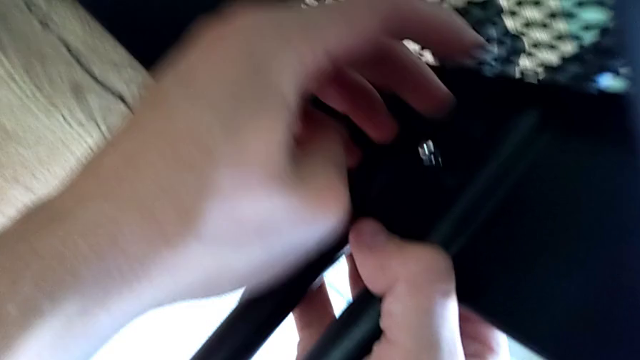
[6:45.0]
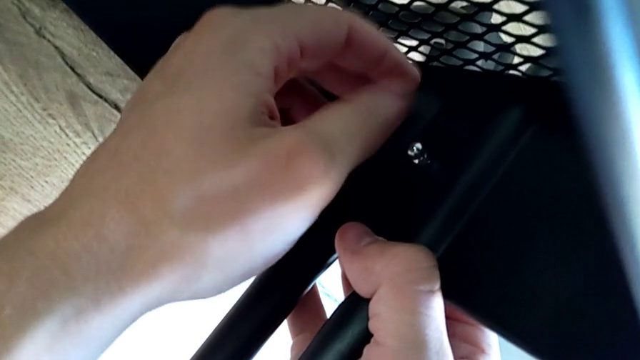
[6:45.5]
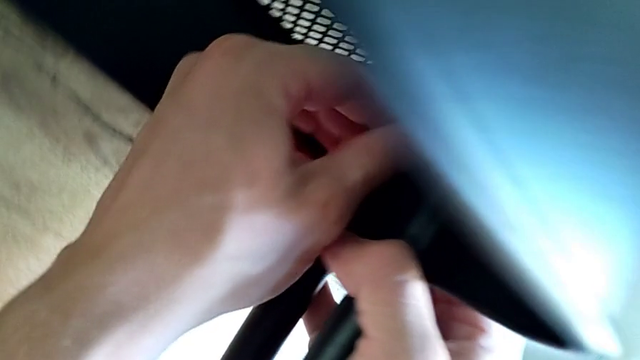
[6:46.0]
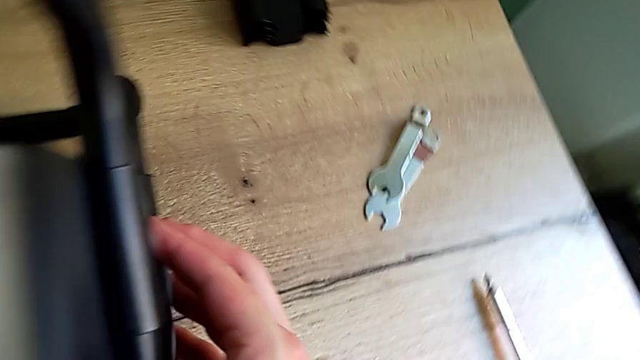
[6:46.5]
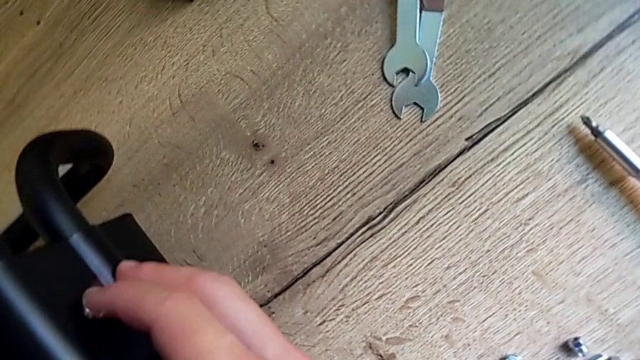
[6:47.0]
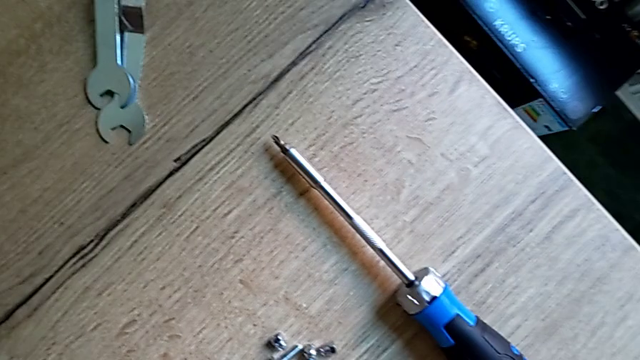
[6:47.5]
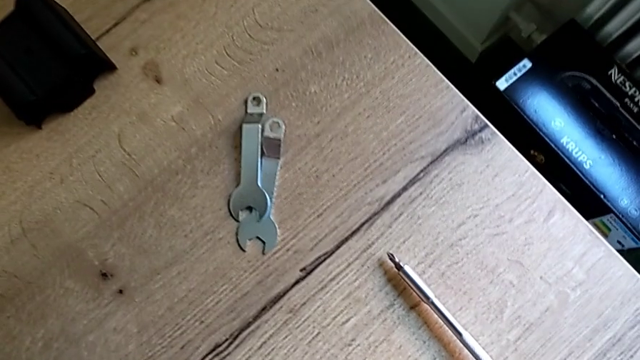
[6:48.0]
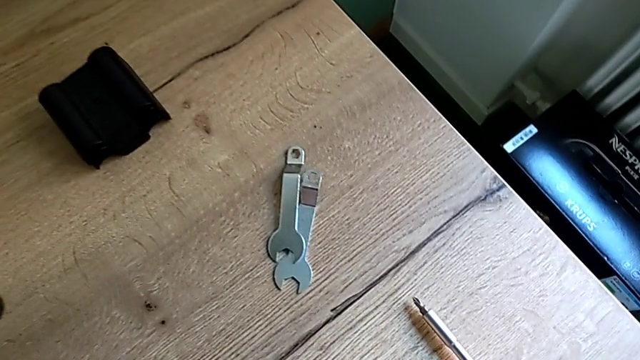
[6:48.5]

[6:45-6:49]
The camera wearer is assembling the bottom of the bracket. They keep screwing the screw.

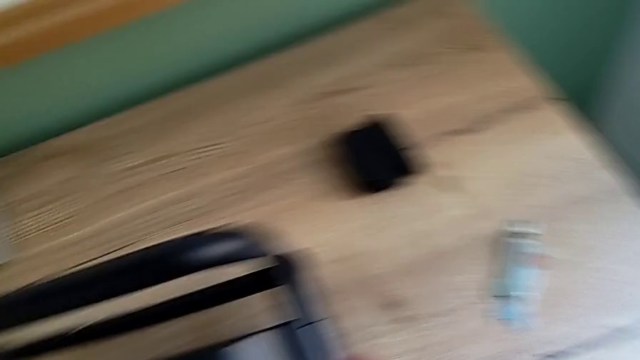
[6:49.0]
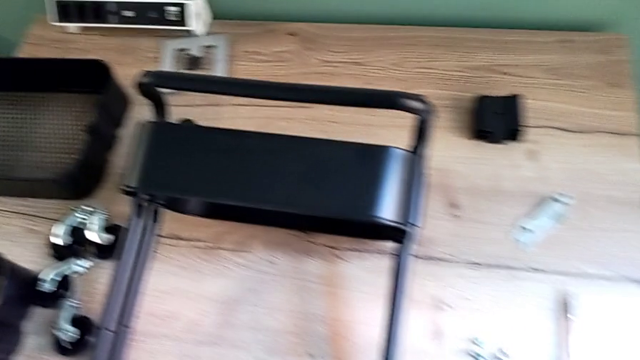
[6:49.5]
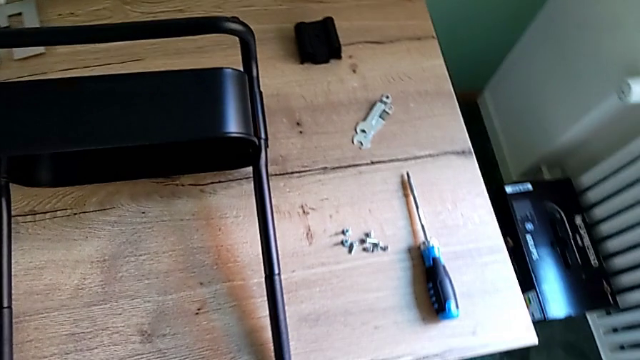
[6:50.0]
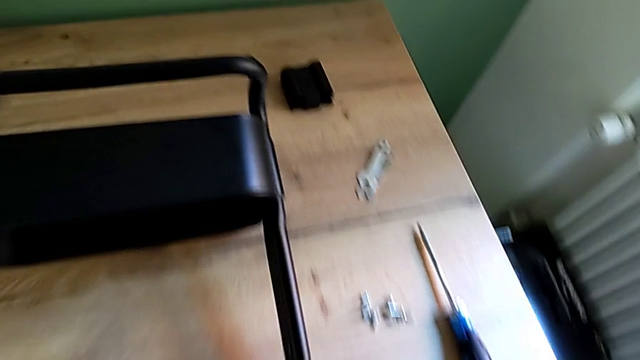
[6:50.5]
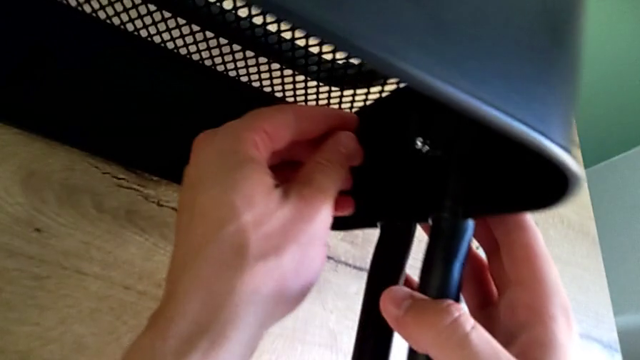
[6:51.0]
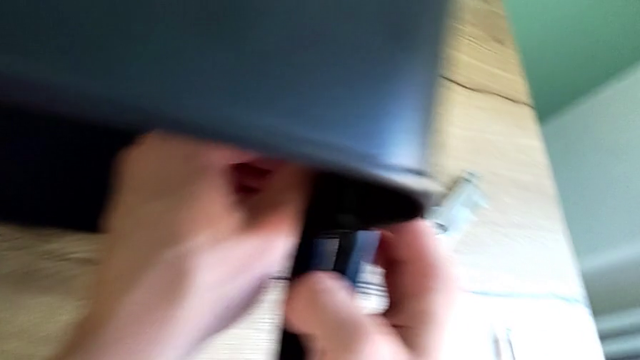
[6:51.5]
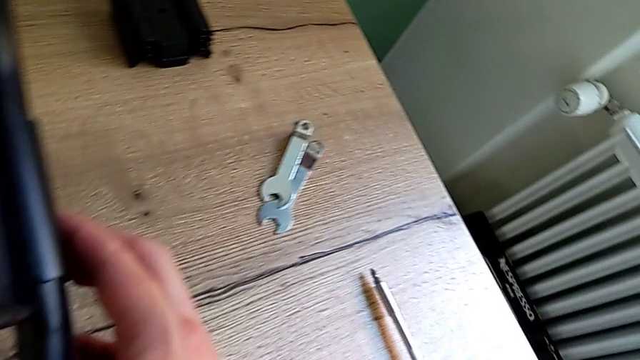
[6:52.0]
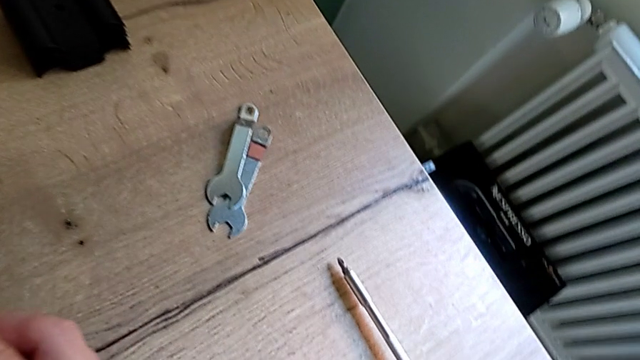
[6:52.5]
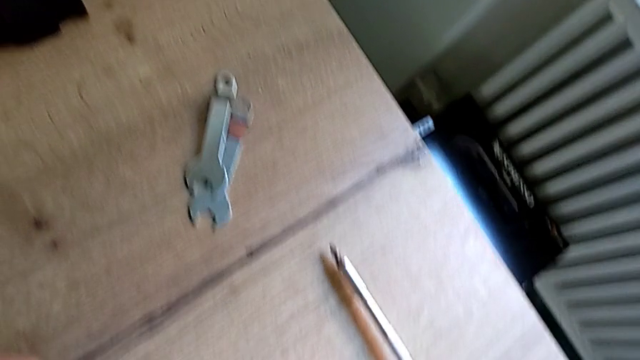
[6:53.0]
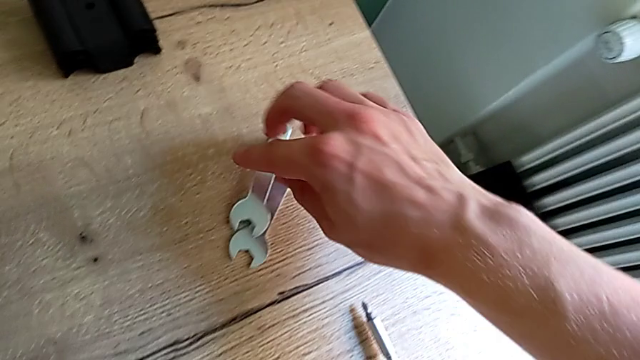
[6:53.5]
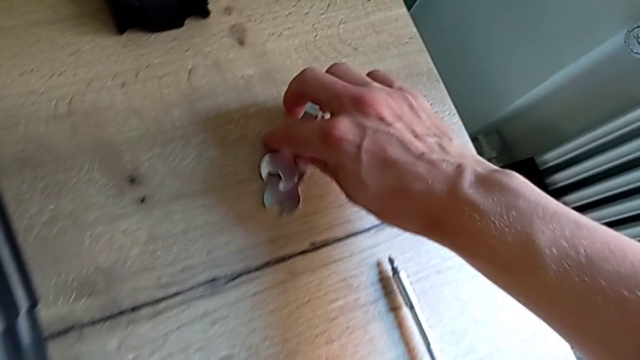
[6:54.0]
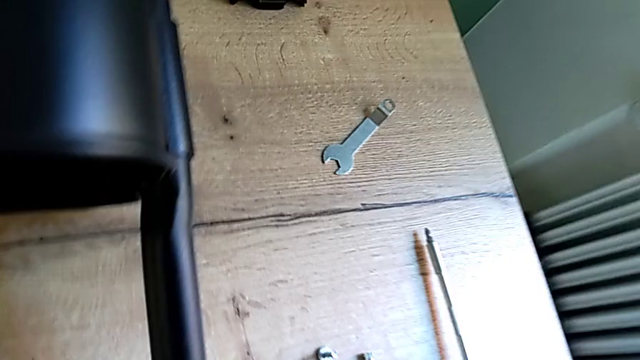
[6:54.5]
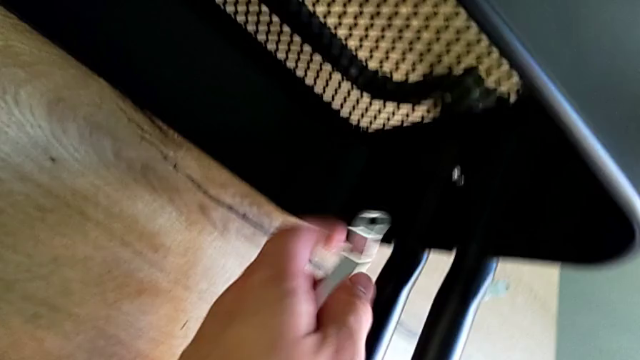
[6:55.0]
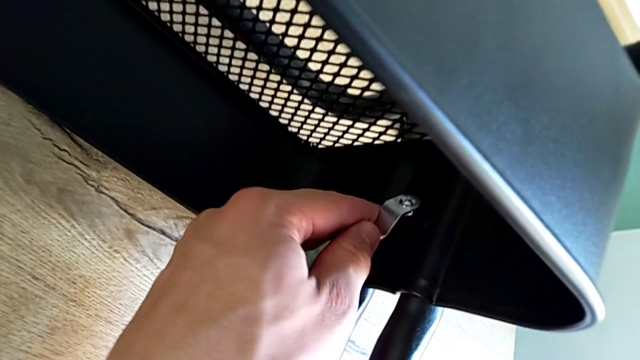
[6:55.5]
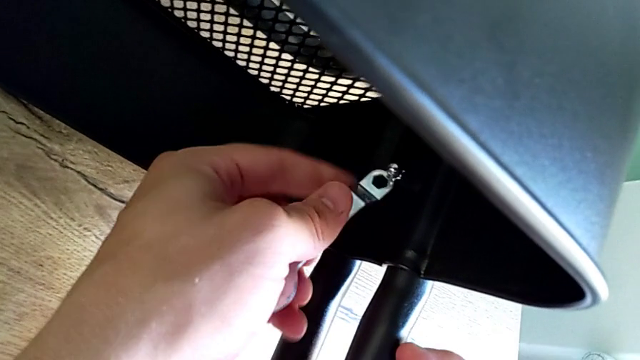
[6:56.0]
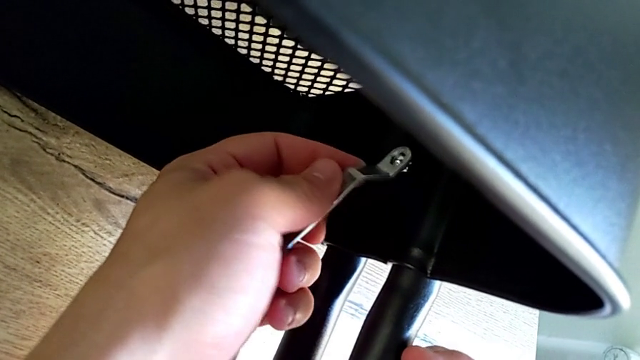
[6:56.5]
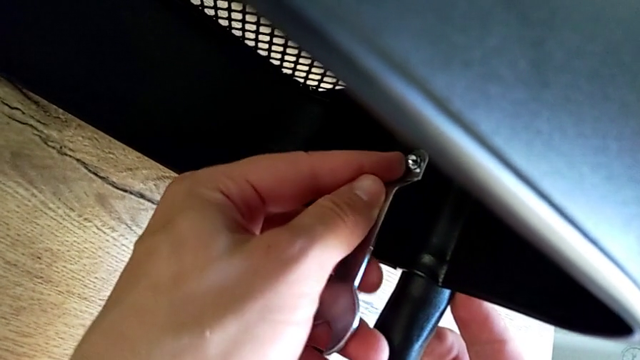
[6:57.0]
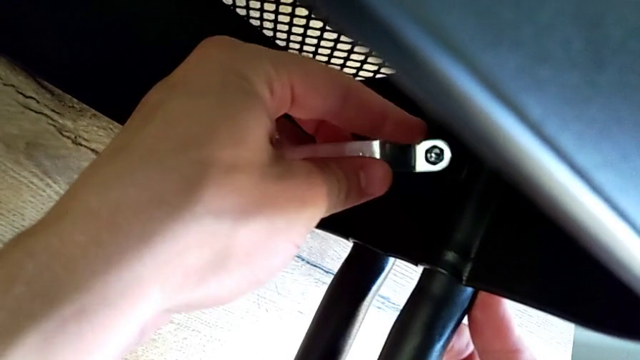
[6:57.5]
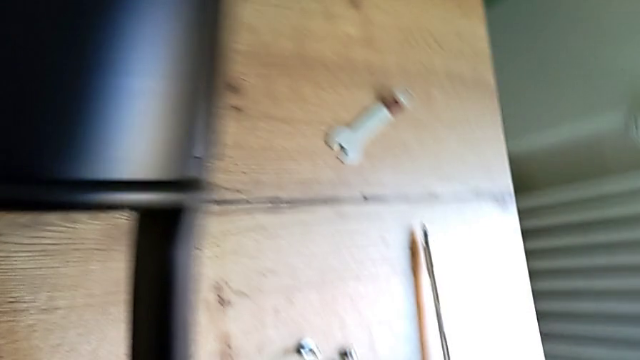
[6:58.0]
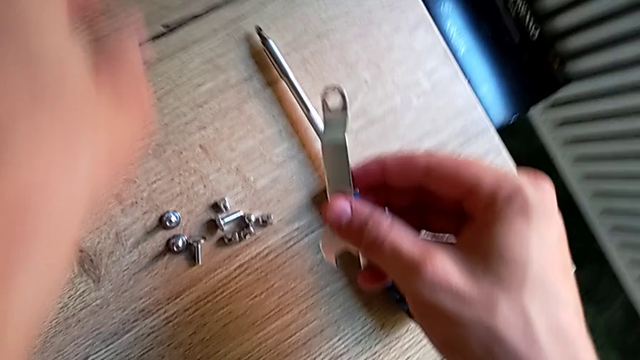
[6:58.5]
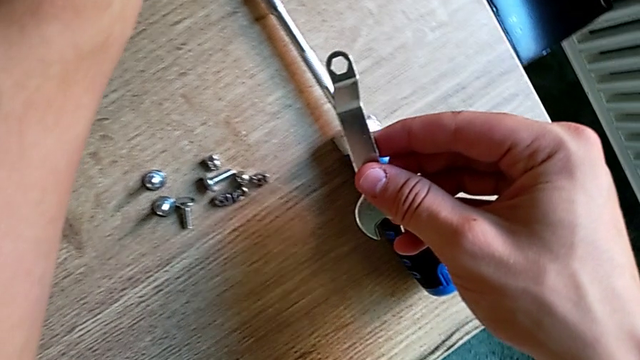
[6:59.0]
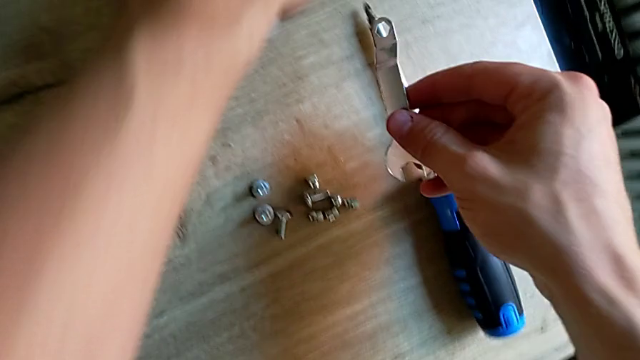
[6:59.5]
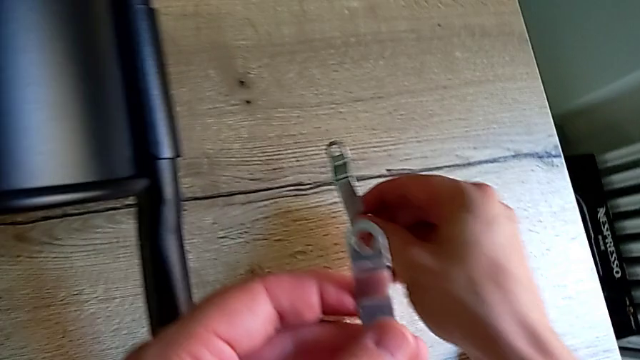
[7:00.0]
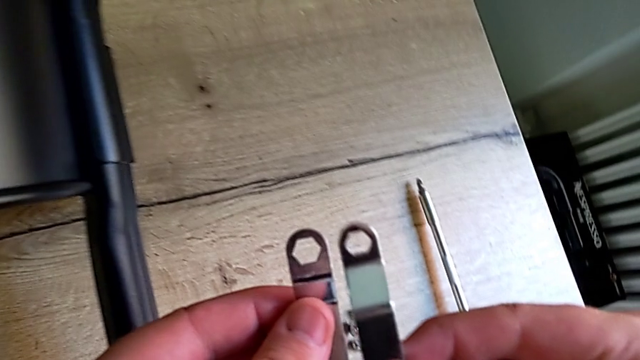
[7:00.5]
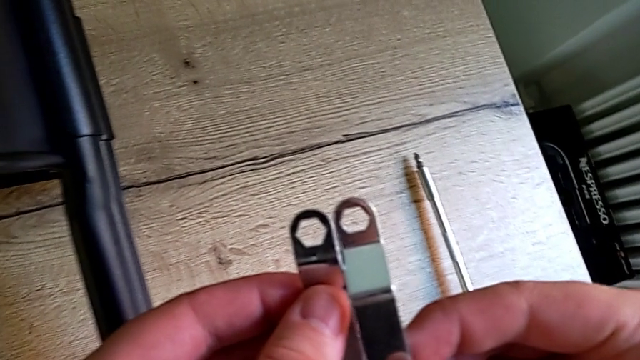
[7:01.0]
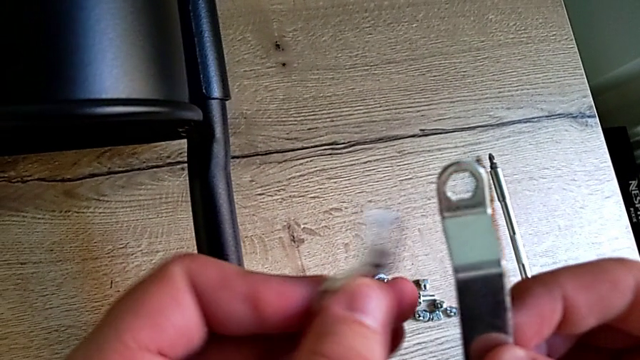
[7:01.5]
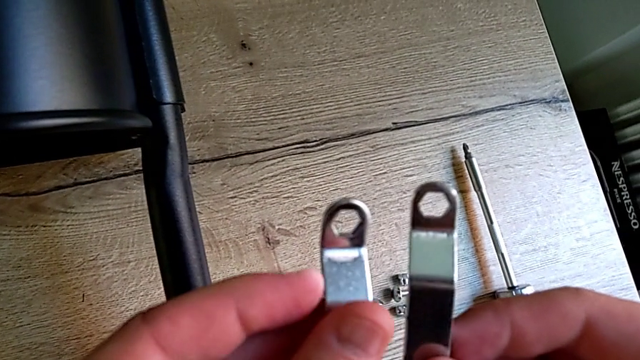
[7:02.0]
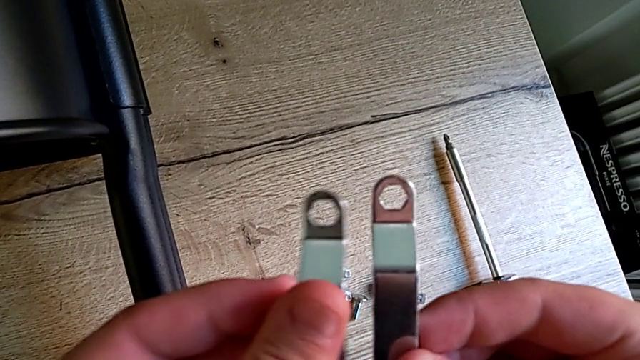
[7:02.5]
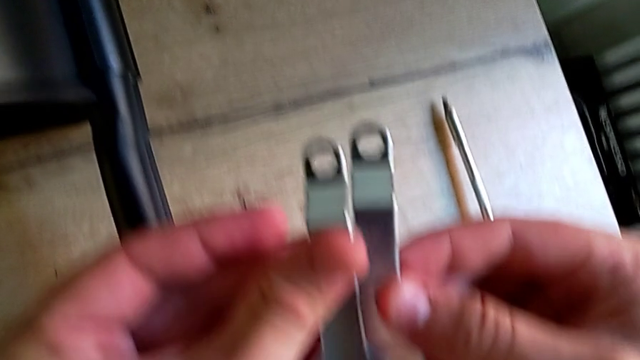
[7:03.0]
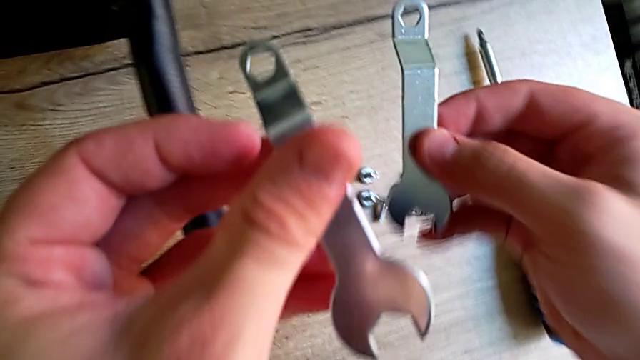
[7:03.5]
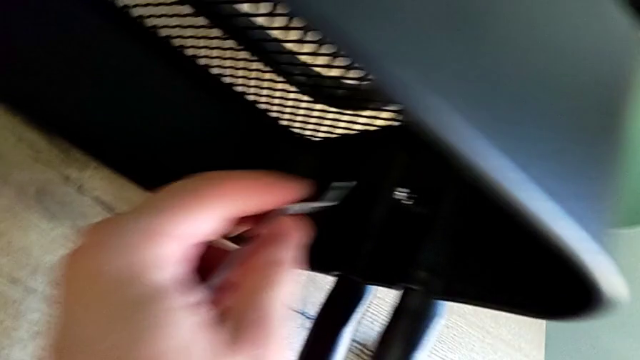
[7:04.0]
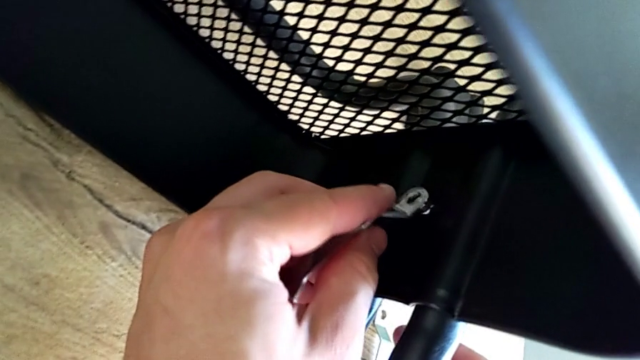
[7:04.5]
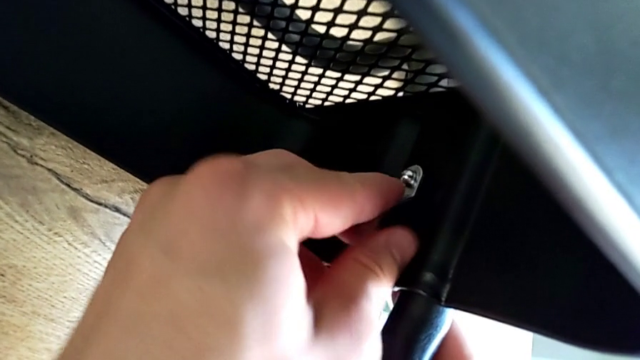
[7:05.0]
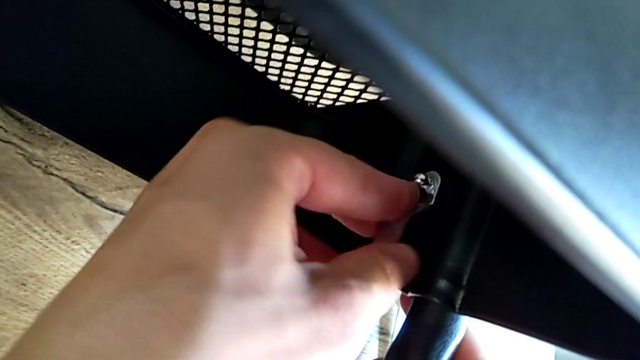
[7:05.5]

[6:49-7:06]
The camera wearer is assembling the bottom of the bracket. They inspect the hexagonal wrench, grab it, insert it, screw the screw and inspect the hexagonal wrench.
